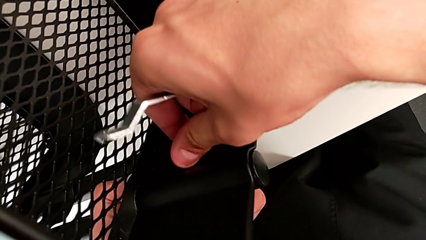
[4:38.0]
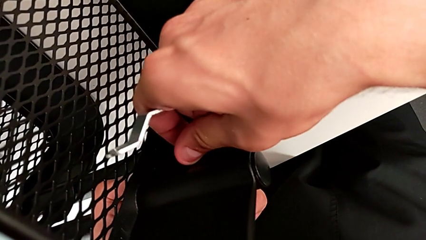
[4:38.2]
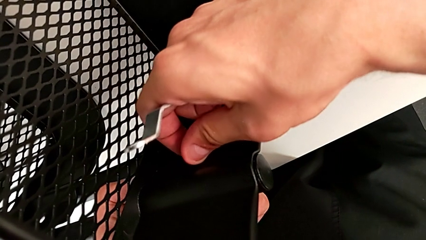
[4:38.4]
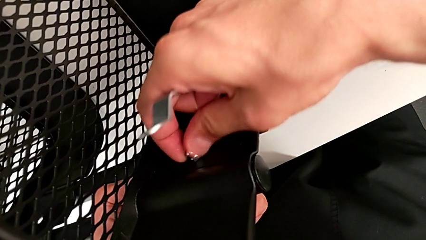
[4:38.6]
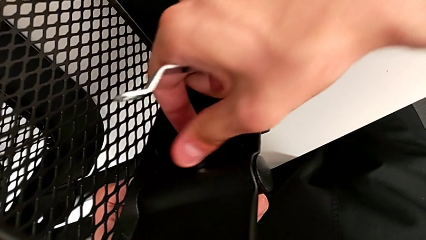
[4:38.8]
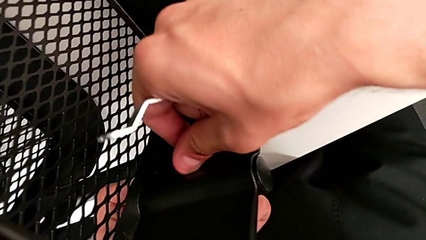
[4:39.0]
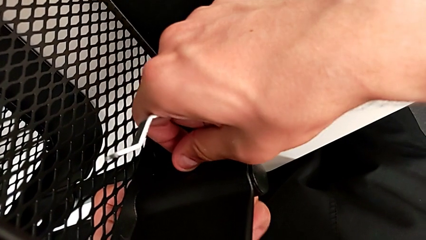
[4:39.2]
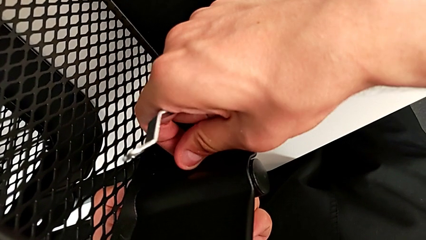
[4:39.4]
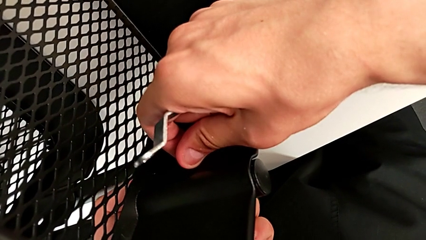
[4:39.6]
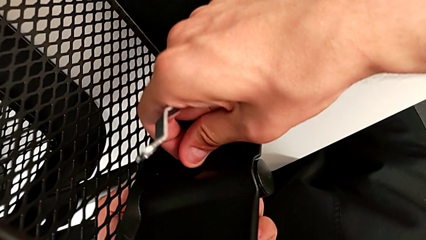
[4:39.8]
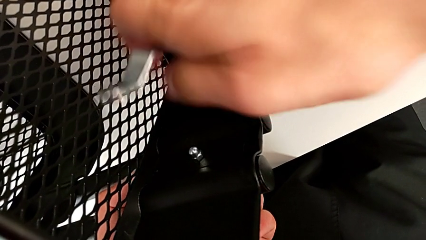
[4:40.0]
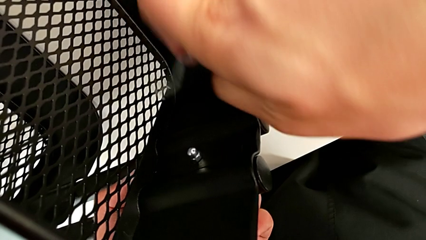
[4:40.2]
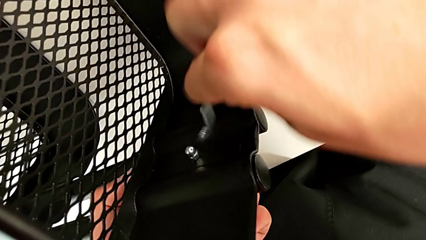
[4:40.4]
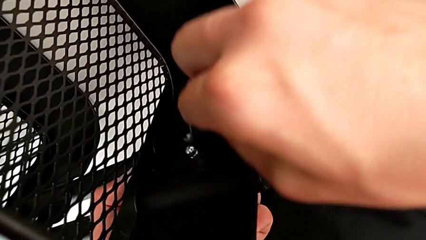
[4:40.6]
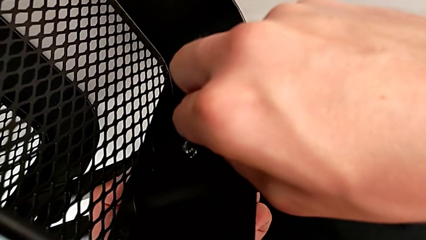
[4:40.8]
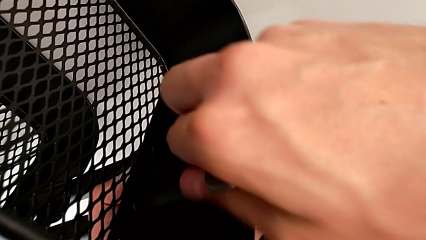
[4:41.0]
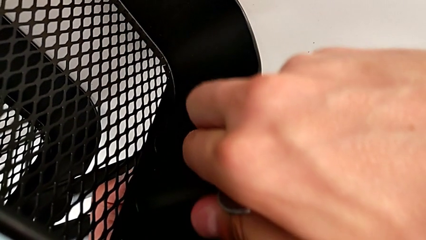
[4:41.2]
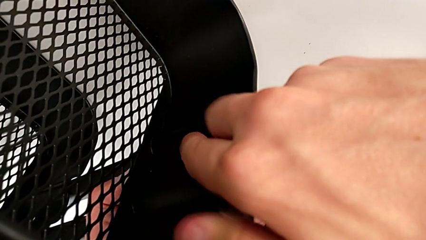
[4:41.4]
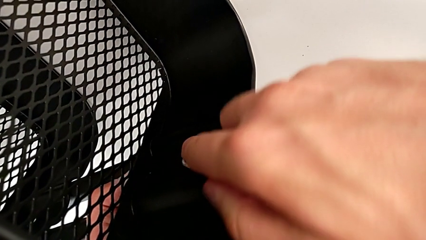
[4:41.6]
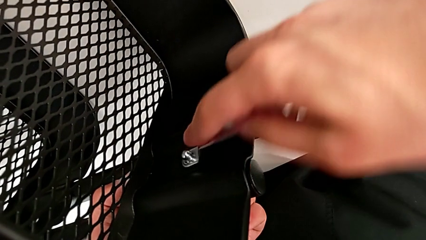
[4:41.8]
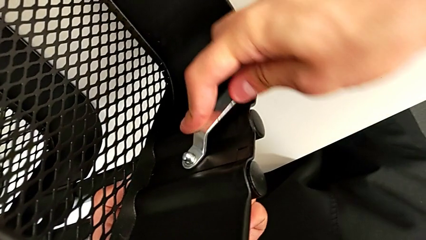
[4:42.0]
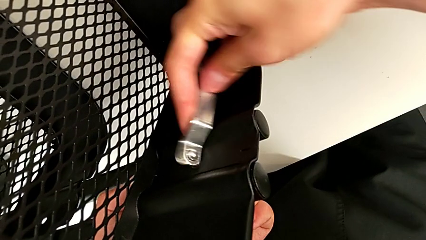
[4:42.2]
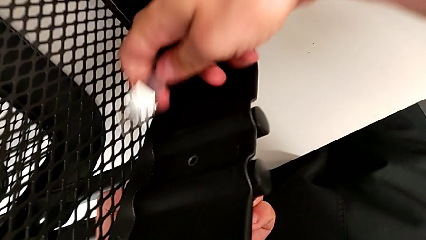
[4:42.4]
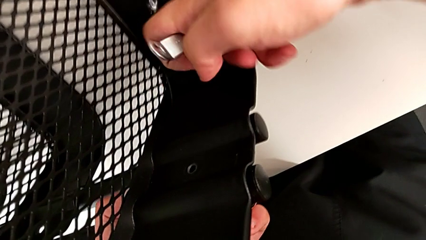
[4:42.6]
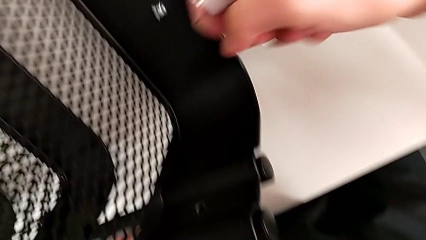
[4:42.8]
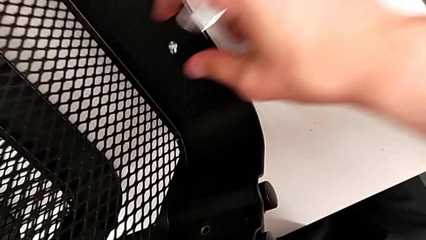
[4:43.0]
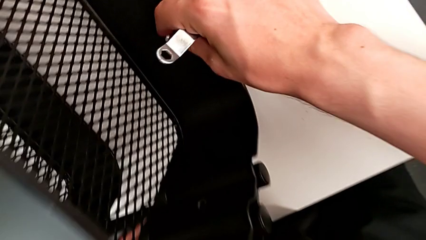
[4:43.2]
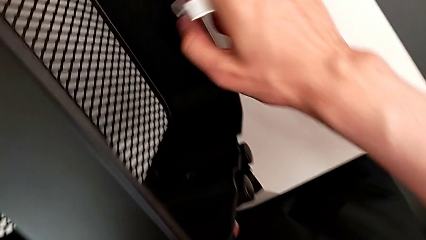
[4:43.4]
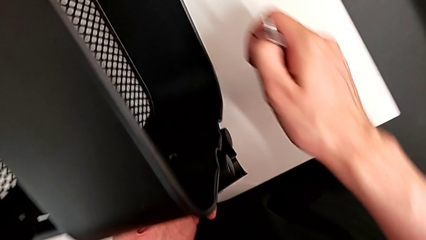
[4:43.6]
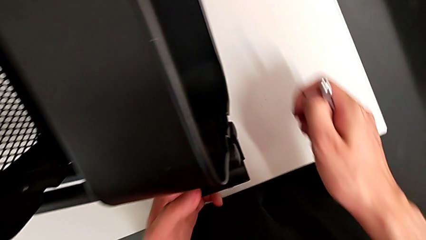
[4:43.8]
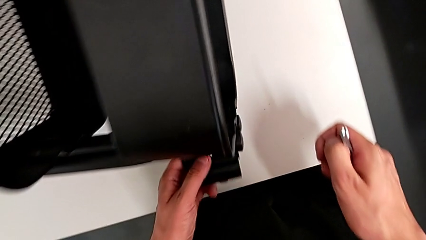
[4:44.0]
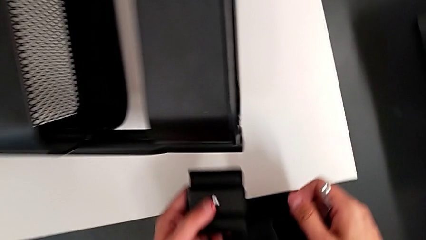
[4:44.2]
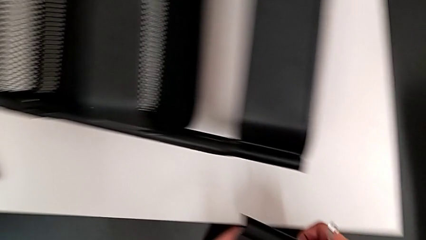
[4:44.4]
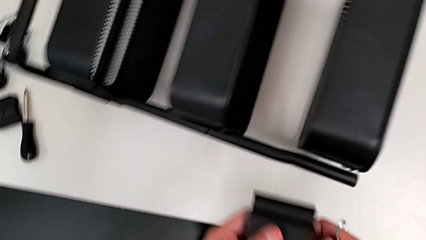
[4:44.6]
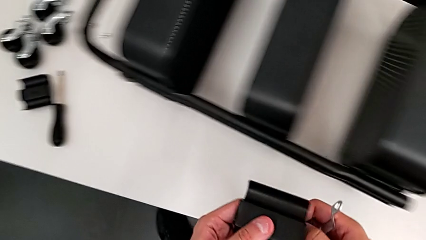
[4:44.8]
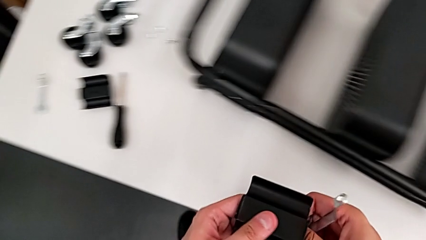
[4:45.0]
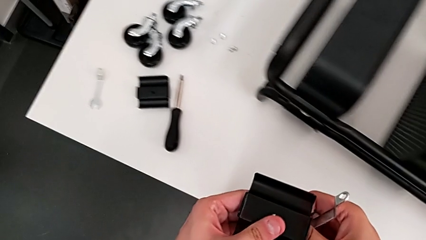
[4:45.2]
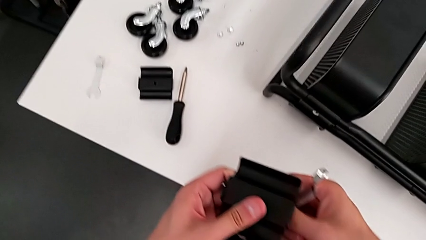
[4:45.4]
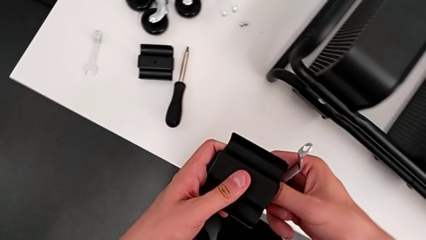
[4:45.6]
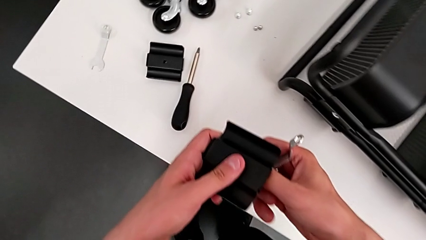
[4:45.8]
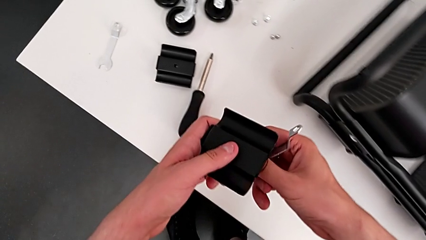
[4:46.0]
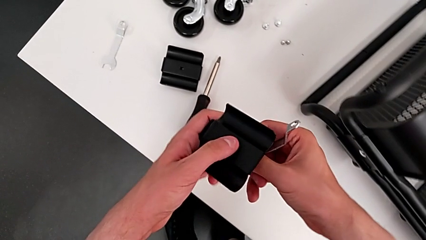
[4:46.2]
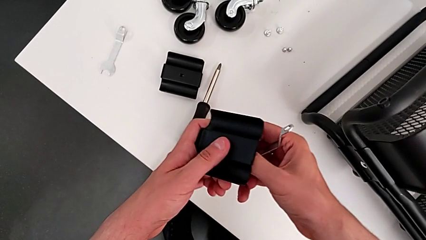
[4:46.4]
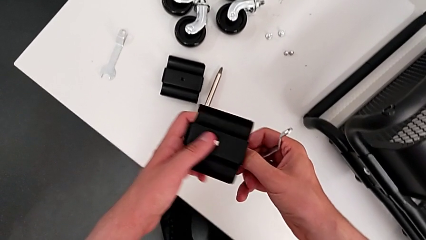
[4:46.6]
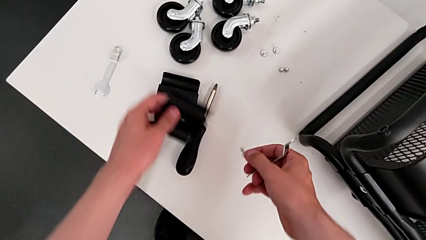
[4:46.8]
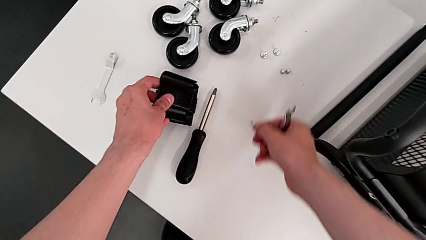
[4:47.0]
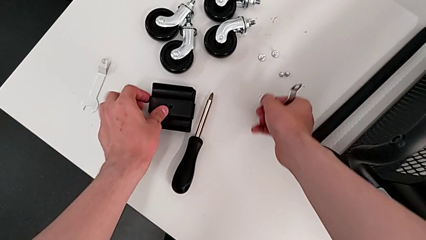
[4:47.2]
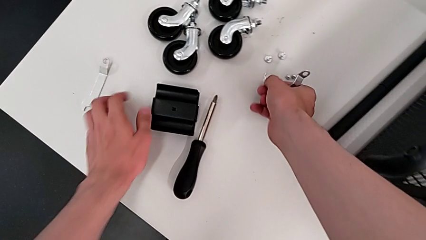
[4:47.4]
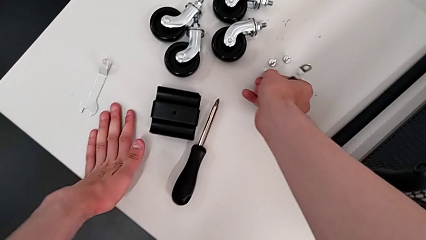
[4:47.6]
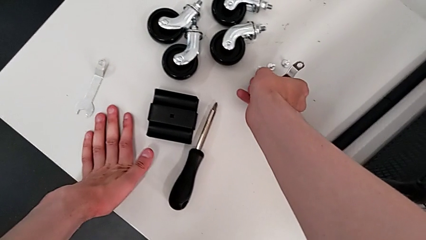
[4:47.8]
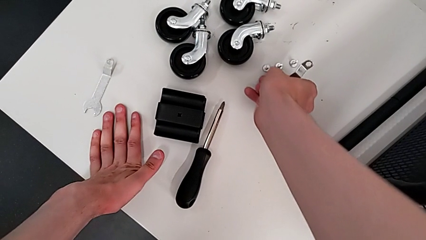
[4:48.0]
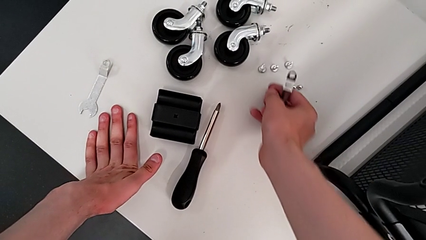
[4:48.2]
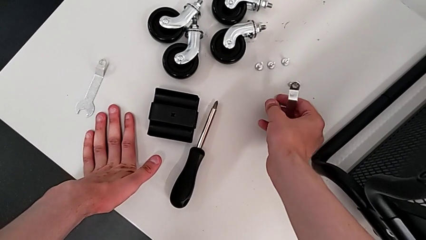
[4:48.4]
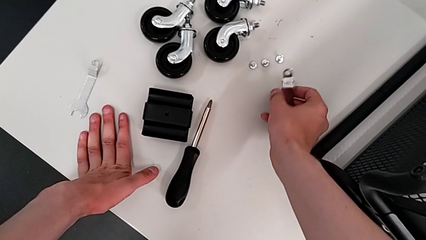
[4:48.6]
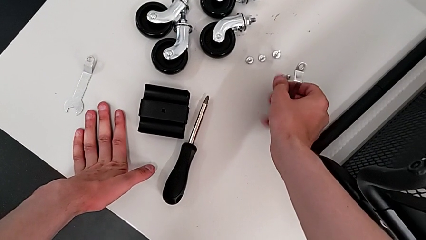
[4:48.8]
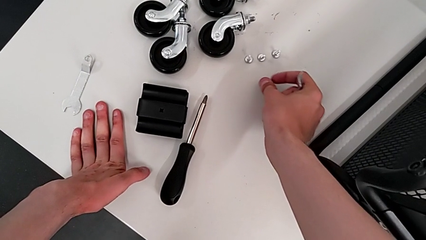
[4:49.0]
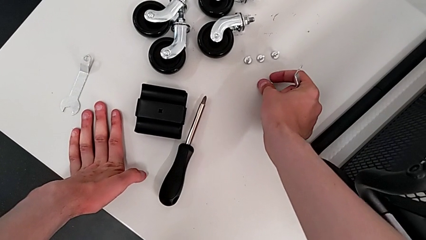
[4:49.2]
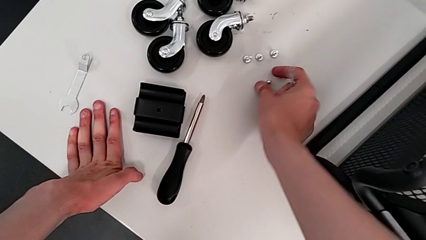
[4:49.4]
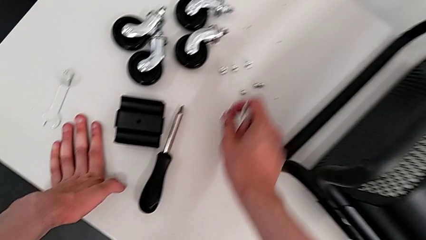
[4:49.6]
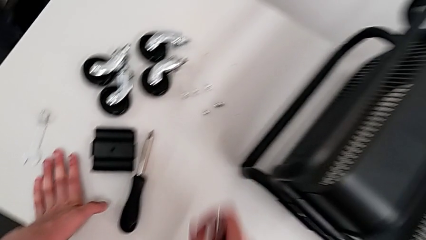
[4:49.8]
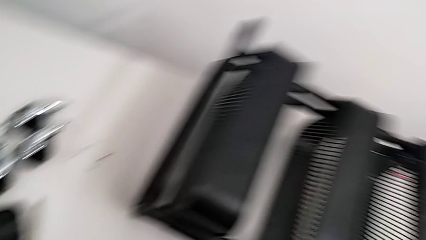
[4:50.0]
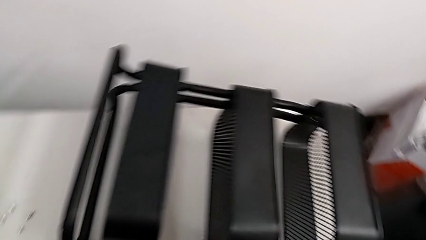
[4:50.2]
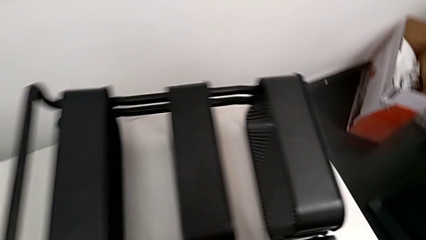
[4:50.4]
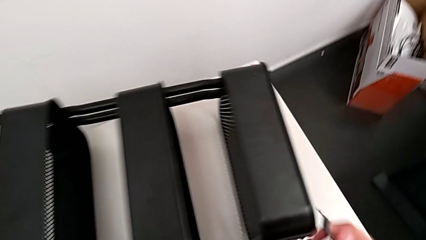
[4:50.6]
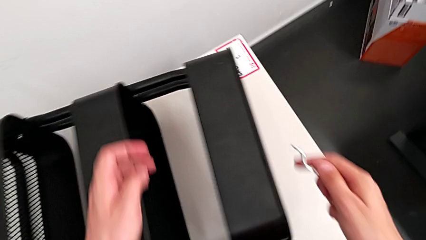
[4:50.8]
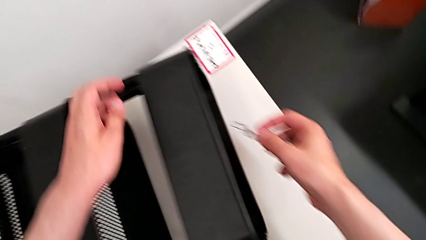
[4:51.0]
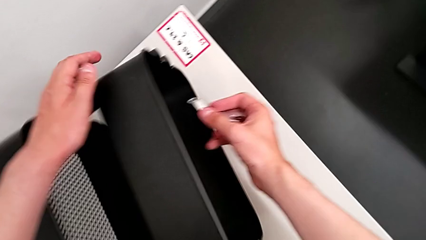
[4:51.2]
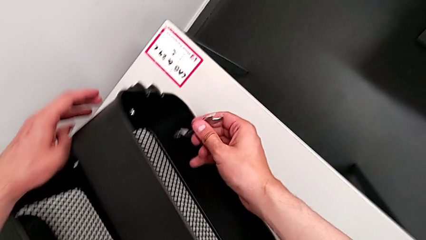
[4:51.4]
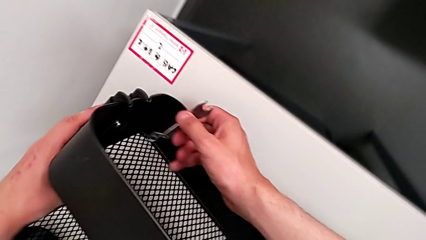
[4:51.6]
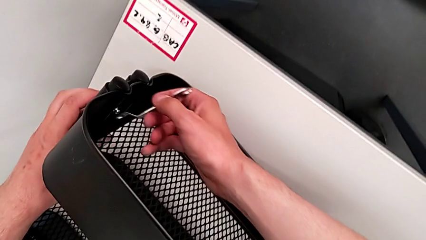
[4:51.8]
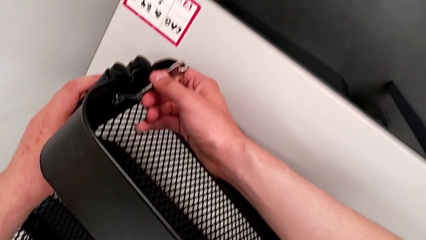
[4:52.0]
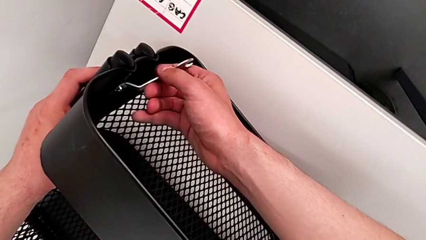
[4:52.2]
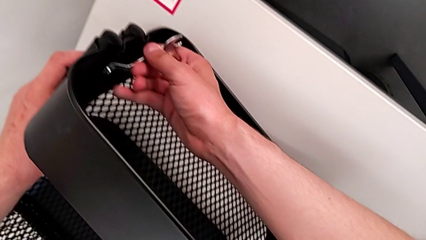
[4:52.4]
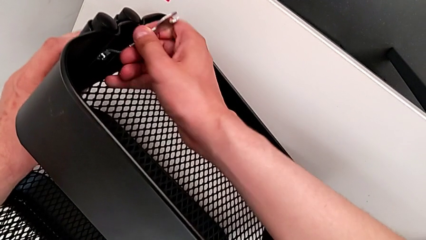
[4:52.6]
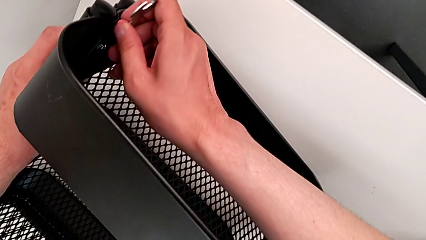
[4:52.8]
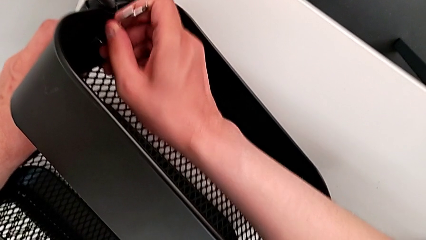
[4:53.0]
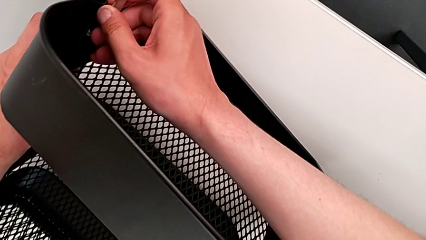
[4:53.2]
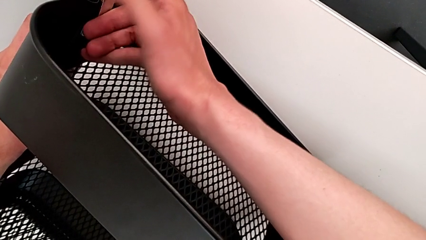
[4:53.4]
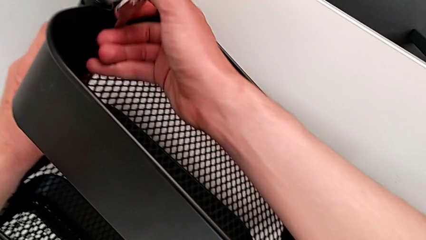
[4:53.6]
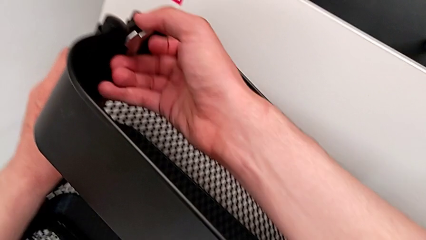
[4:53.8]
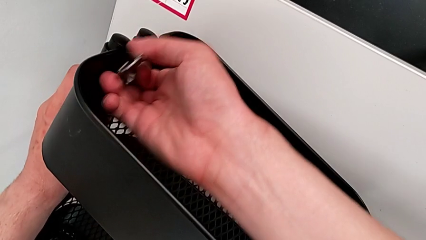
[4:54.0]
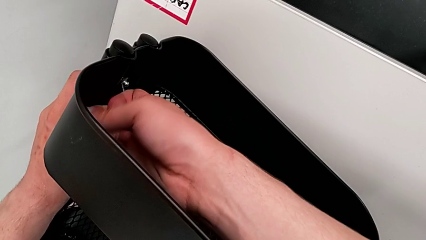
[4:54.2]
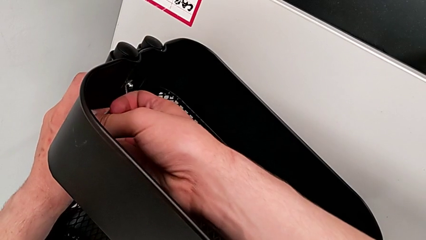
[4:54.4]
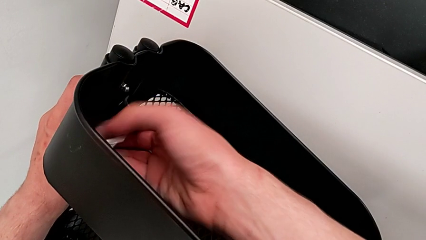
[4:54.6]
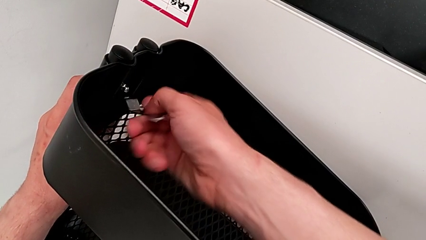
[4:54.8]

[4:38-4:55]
The camera wearer is unscrewing the brackets of the top tray. They unscrew the third hexagon cap nut, insert the third hexagonal wrench, disassemble the third hexagon cap nut, grab it, disassemble the bracket, approach the utility cart, drop the third bracket, drop the third screw, drop the third hexagon cap nut, approach the utility cart, insert the fourth hexagon cap nut and begin to unscrew it.
